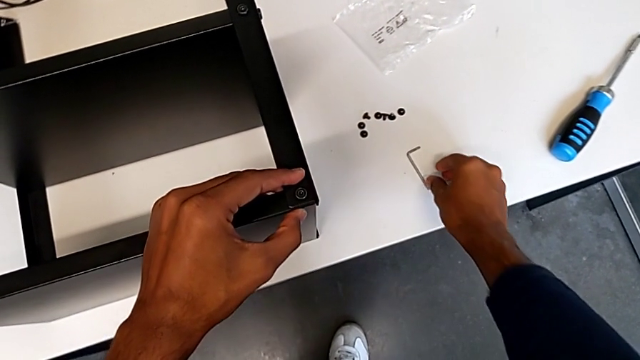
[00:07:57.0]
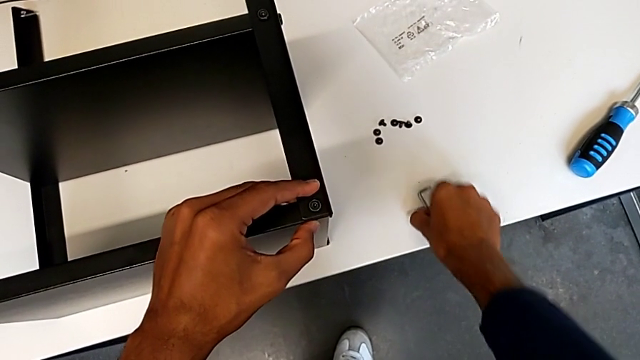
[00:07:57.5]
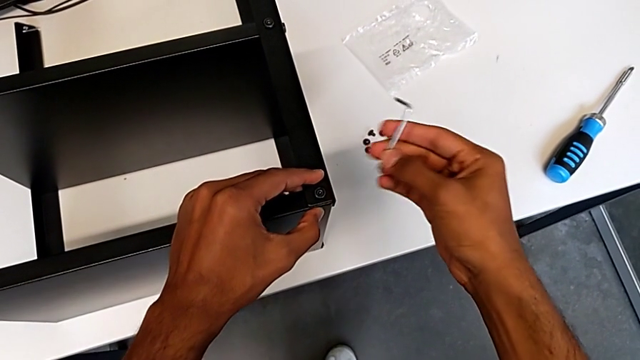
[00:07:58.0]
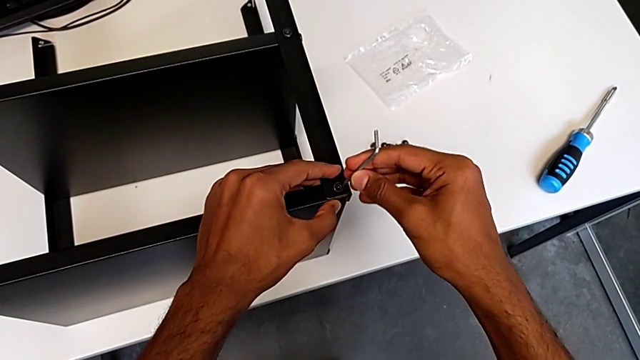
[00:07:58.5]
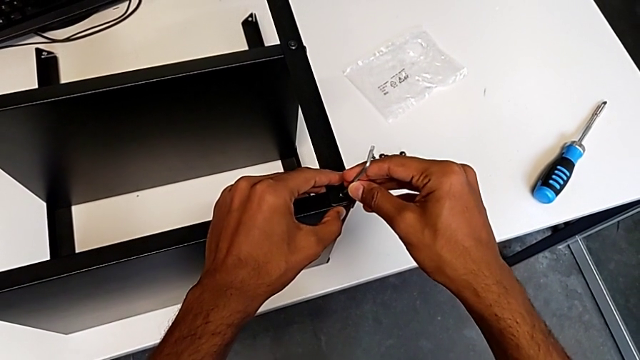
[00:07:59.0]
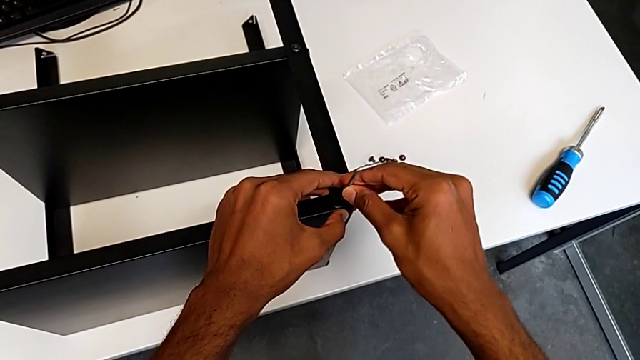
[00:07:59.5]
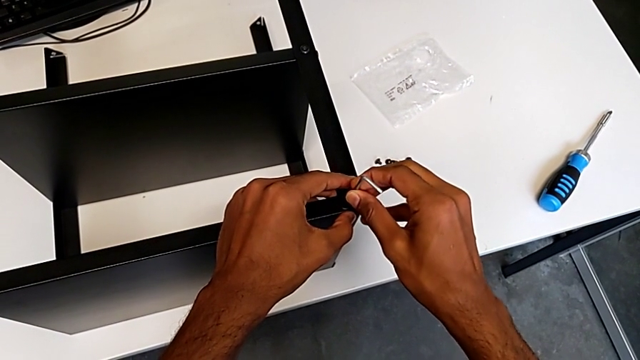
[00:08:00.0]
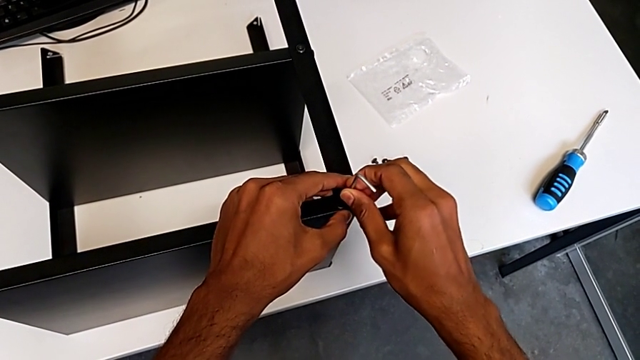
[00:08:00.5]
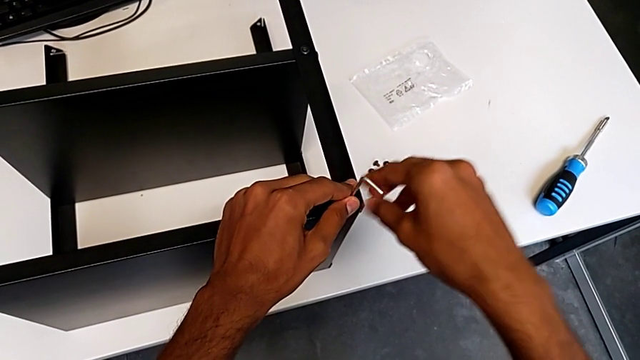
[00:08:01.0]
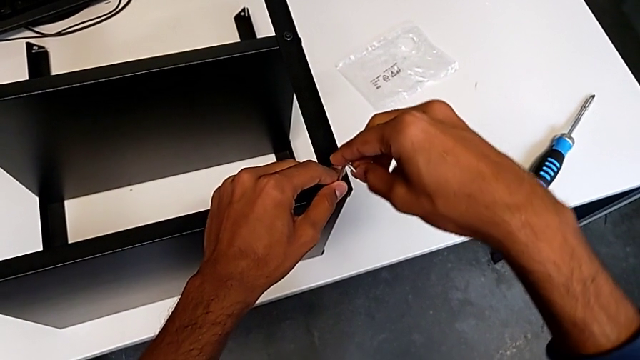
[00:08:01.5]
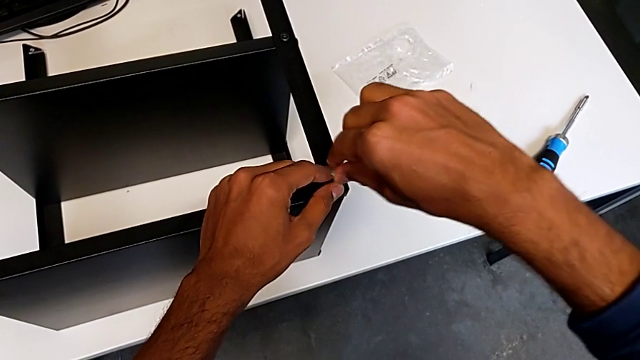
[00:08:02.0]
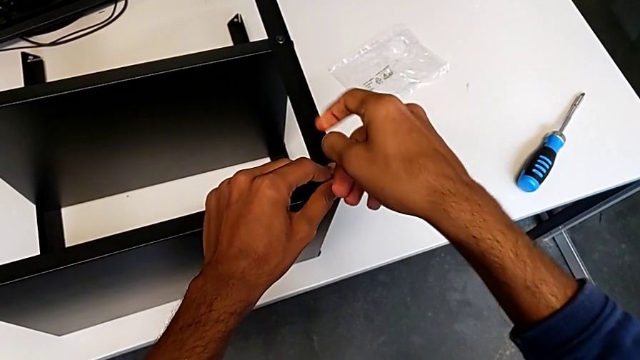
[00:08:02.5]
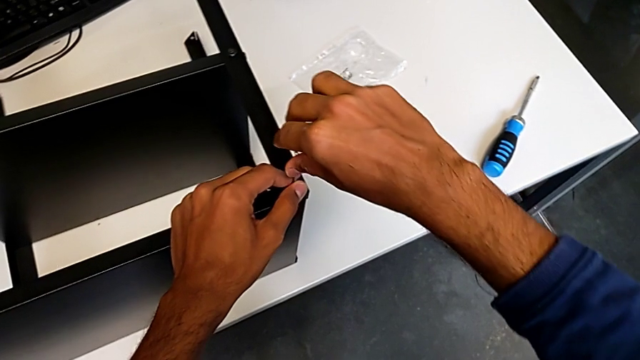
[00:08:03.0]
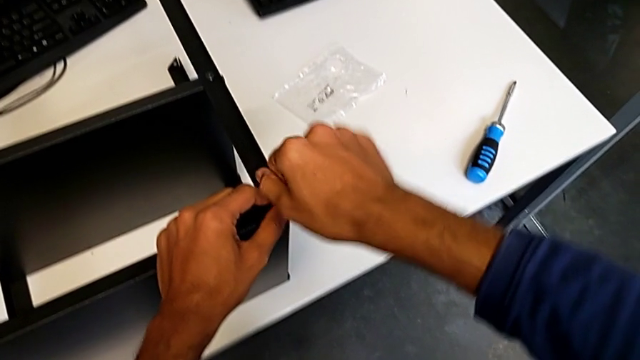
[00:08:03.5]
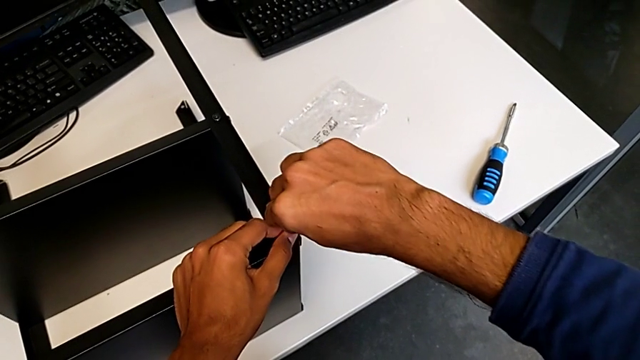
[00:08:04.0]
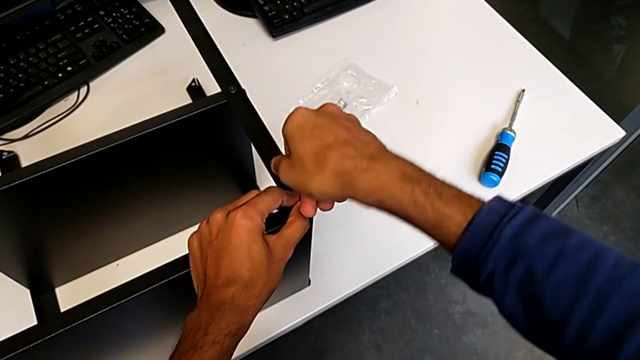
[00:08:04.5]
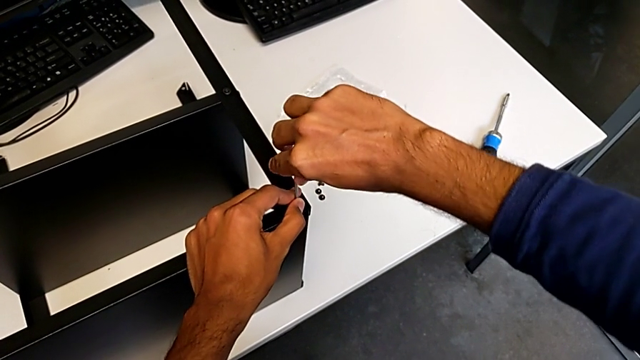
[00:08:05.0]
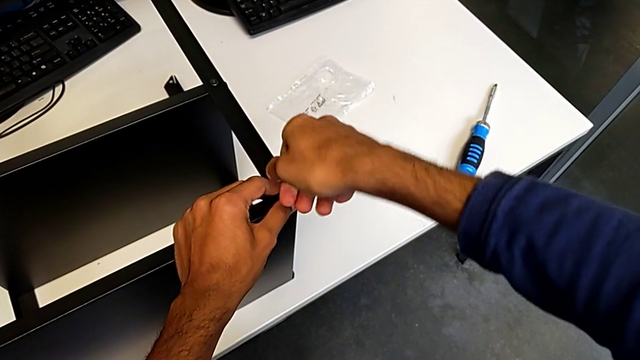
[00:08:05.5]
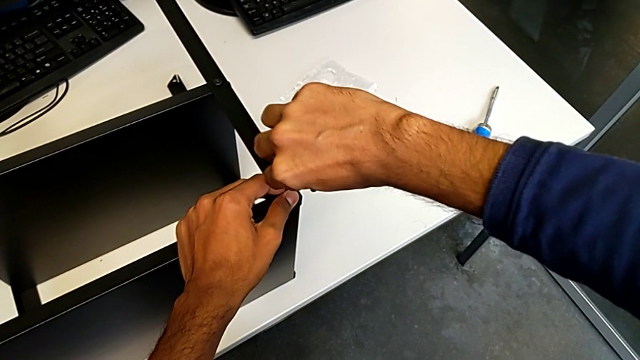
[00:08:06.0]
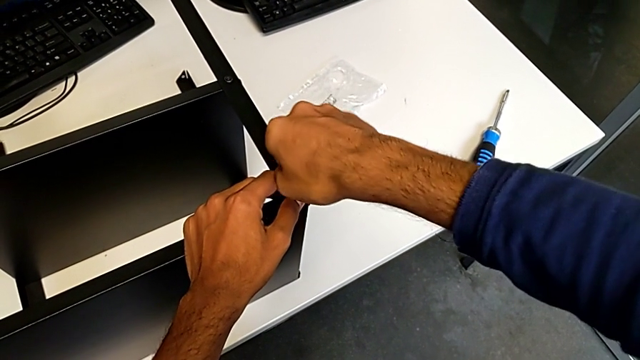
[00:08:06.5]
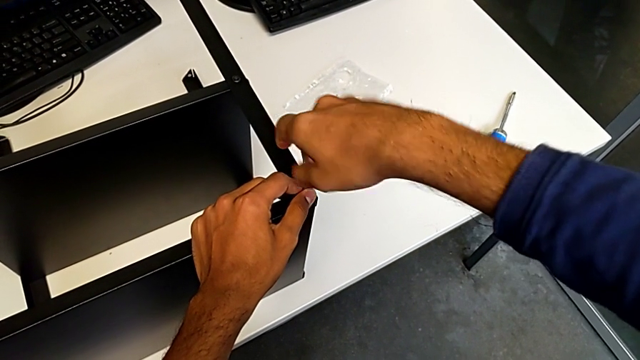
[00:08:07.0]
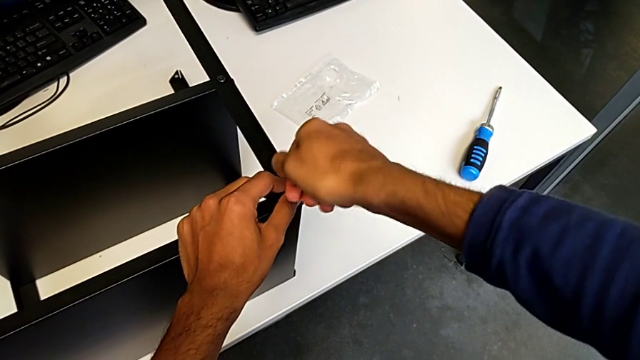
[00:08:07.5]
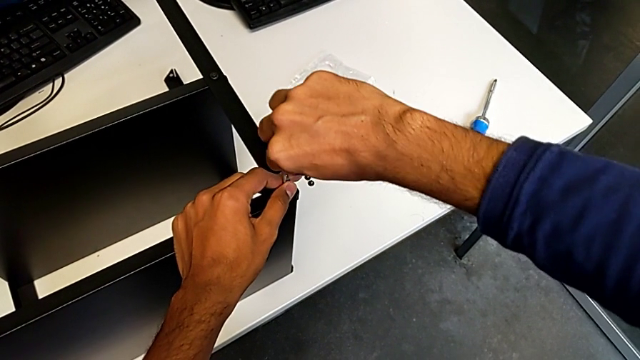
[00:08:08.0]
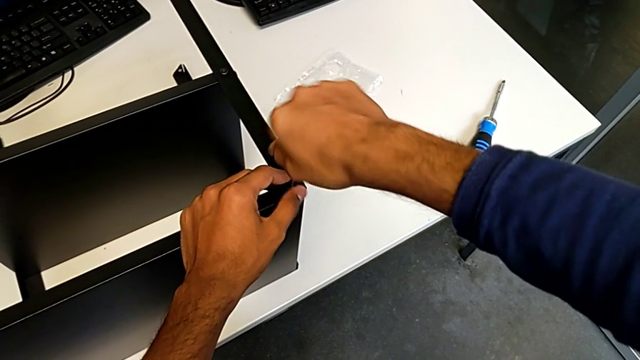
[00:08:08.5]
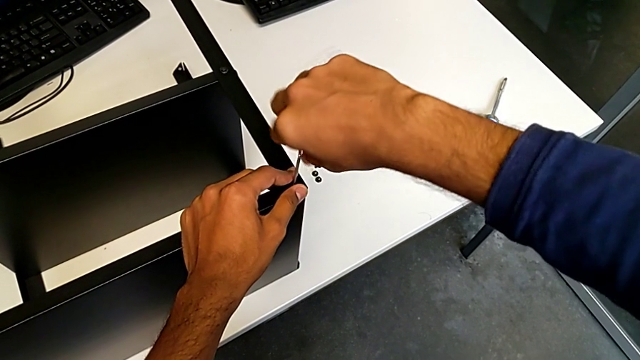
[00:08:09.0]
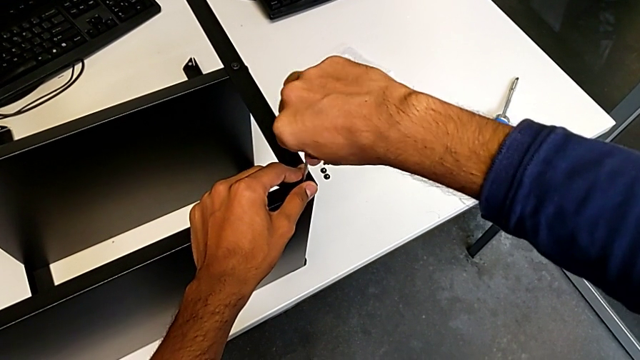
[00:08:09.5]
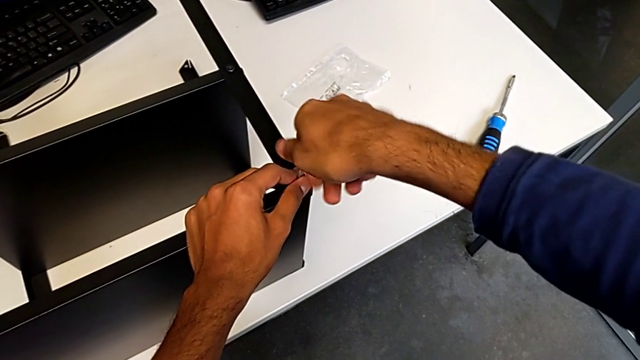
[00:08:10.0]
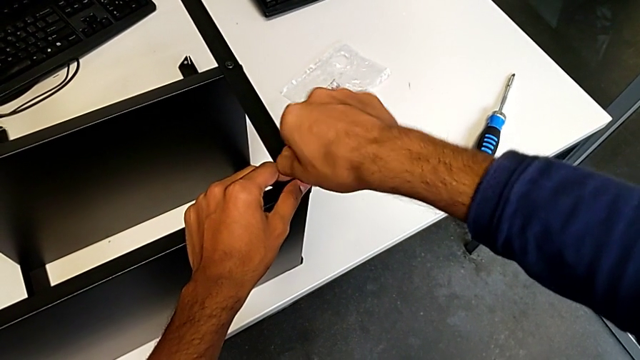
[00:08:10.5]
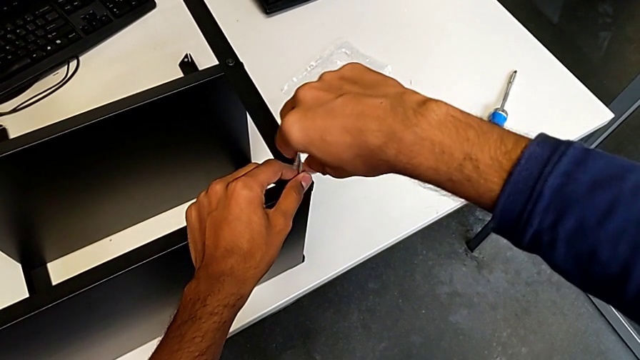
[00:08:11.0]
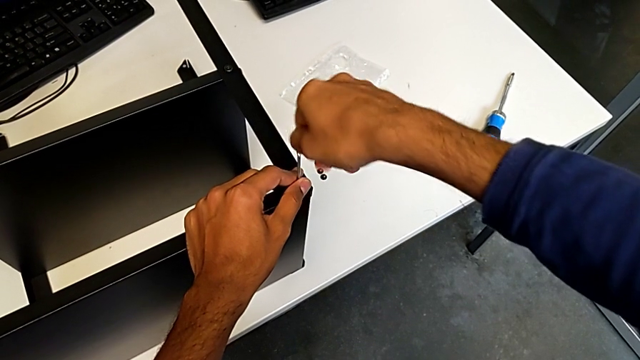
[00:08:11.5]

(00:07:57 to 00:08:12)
The camera wearer is screwing the table to the legs. They begin to screw the ninth hex socket head.

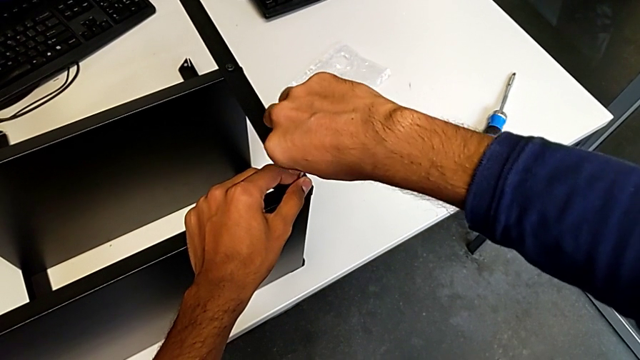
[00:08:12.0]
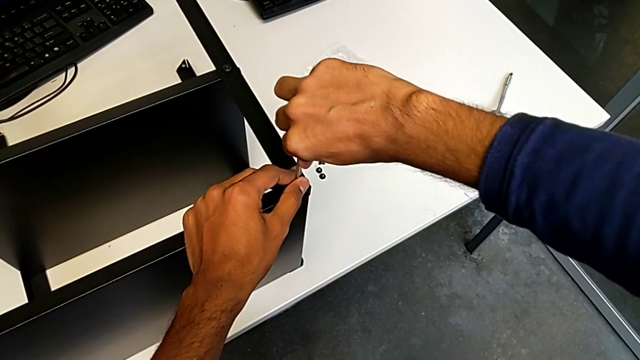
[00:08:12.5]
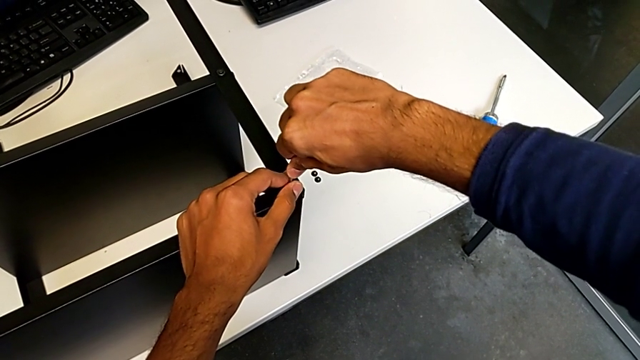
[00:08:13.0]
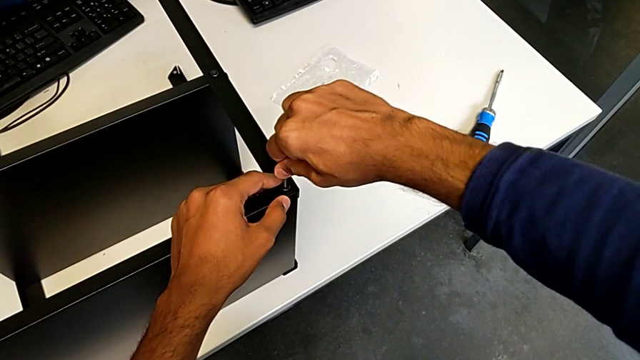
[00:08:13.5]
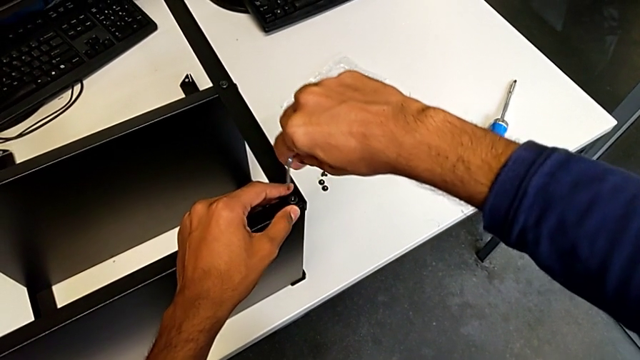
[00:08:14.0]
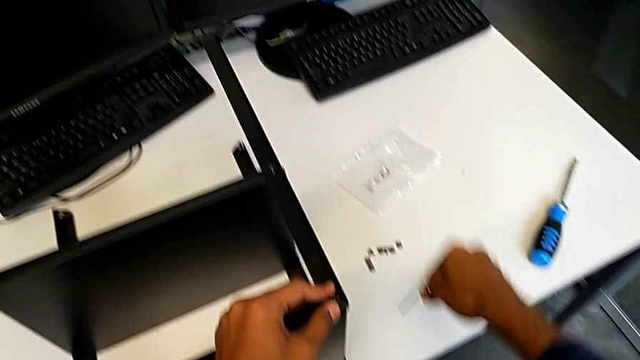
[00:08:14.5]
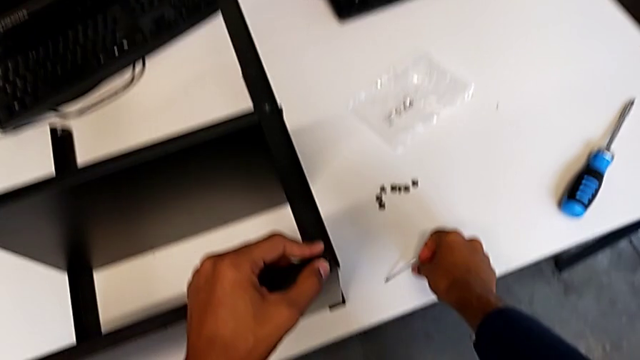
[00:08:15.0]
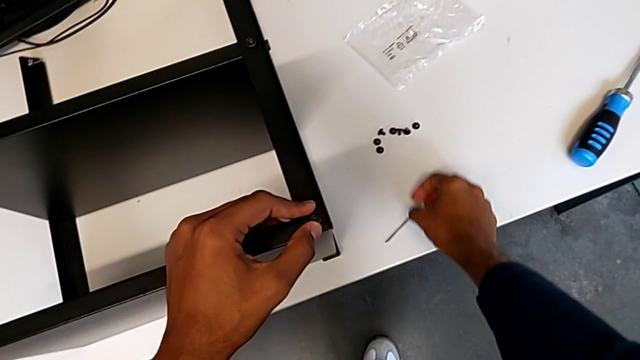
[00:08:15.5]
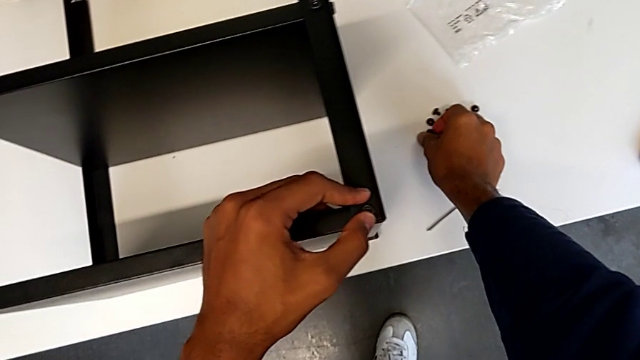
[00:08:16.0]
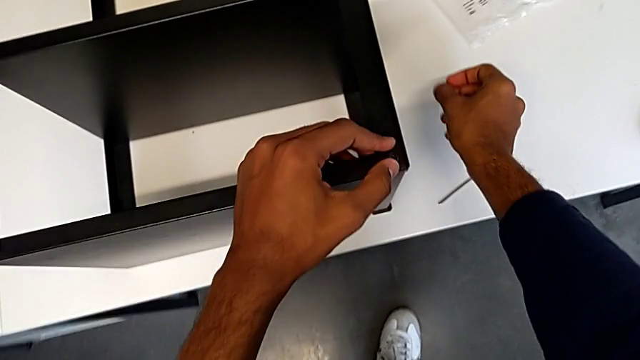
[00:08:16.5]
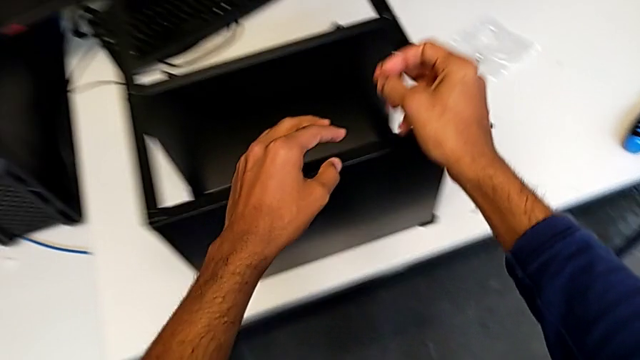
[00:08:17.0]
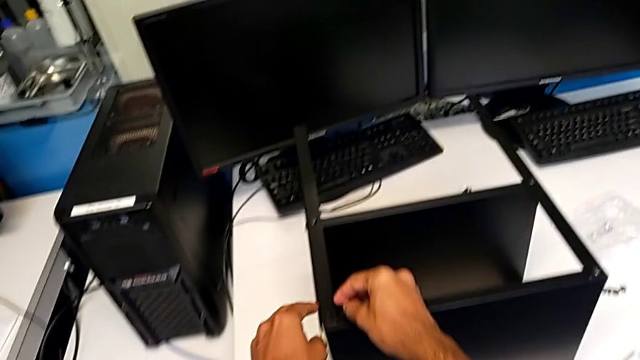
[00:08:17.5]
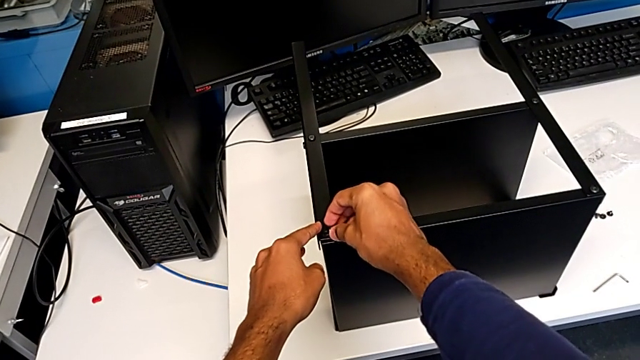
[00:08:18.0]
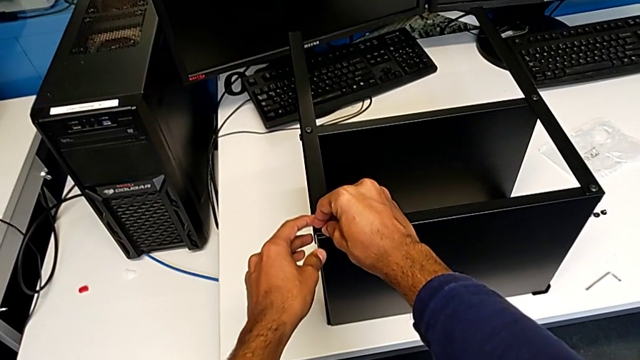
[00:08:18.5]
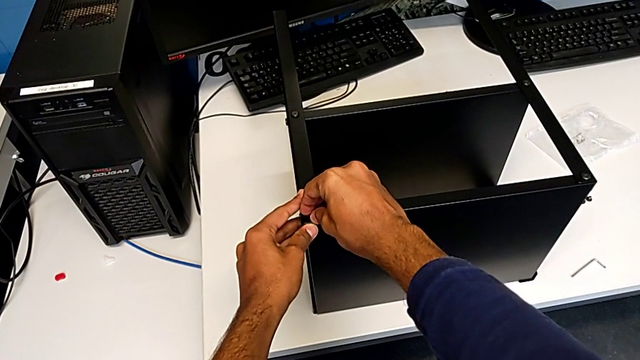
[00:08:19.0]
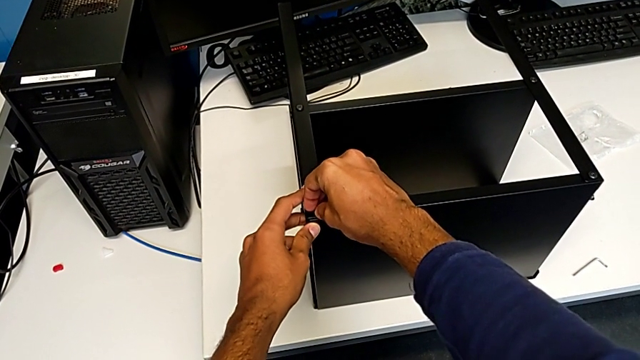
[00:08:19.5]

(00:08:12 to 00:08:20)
The camera wearer is screwing the table to the legs. They keep screwing the ninth hex socket head and begin to insert the tenth hex socket head.
